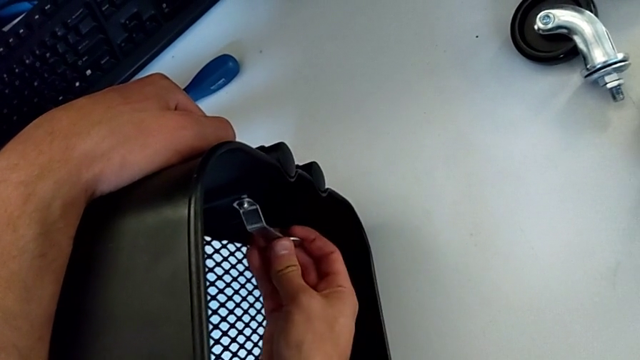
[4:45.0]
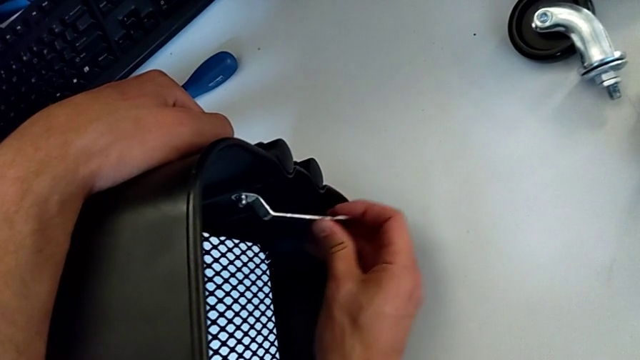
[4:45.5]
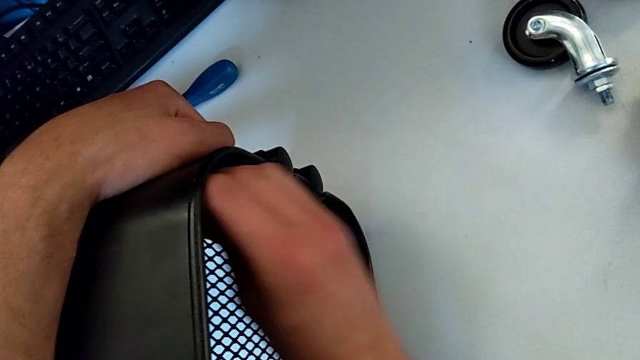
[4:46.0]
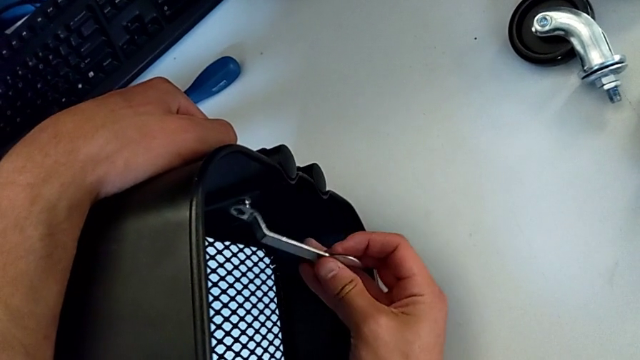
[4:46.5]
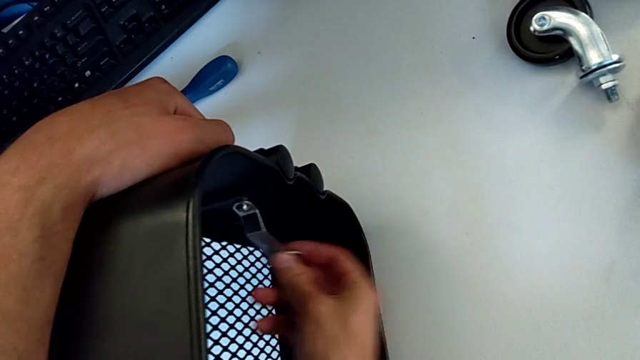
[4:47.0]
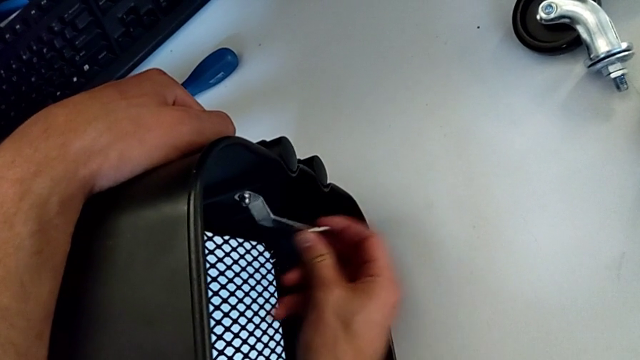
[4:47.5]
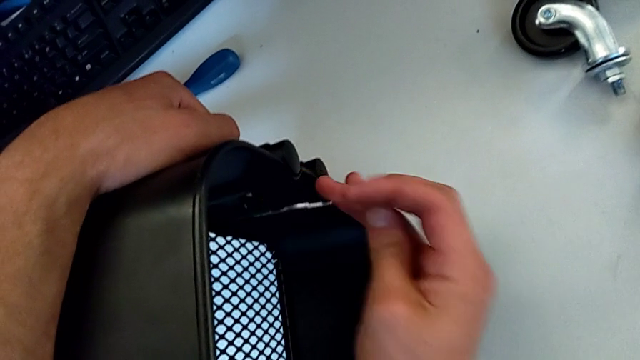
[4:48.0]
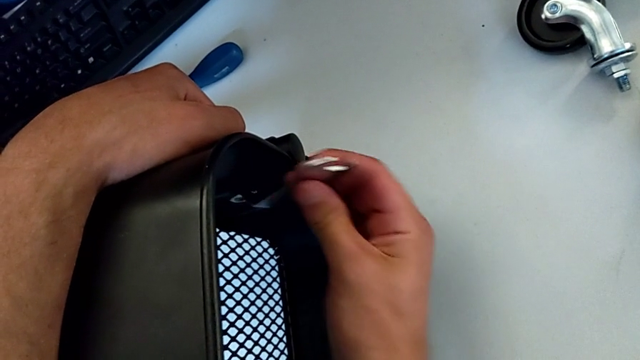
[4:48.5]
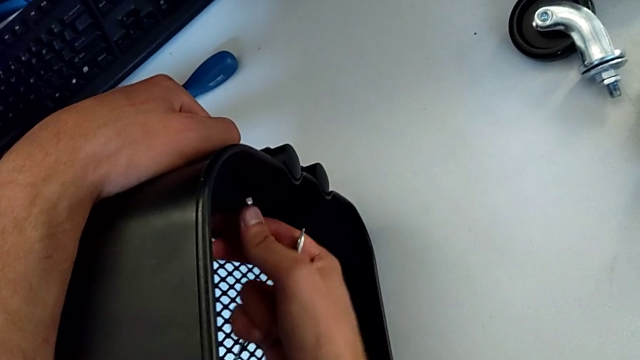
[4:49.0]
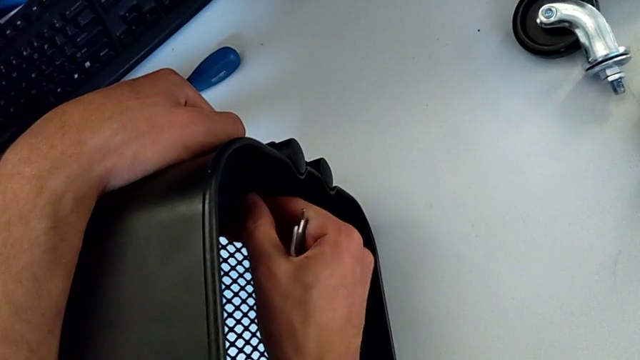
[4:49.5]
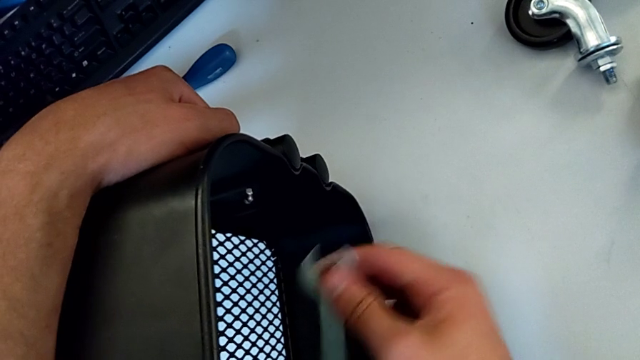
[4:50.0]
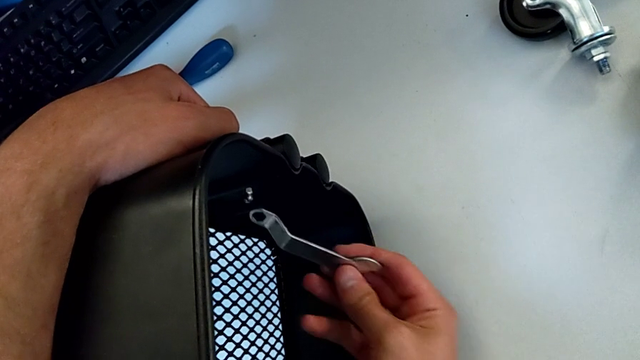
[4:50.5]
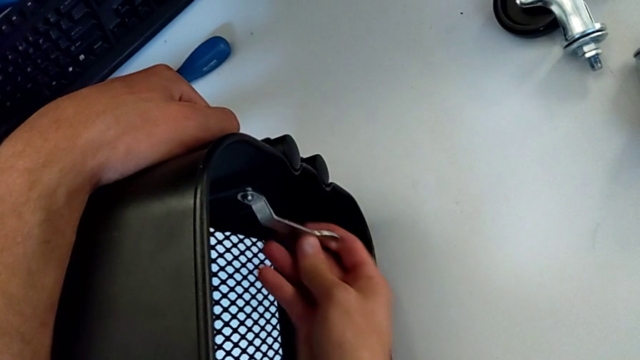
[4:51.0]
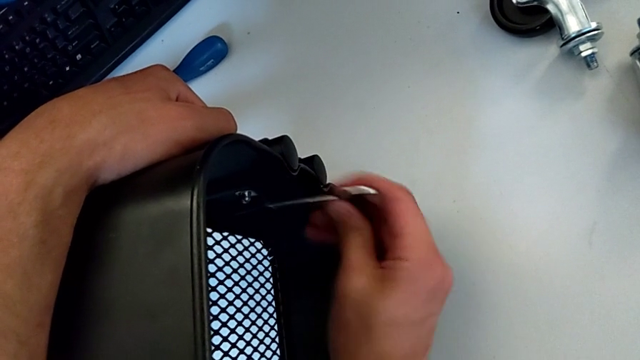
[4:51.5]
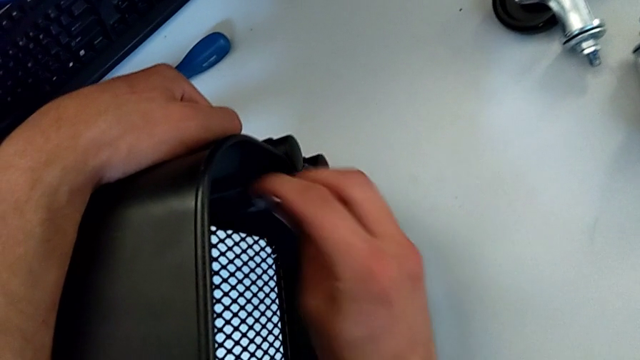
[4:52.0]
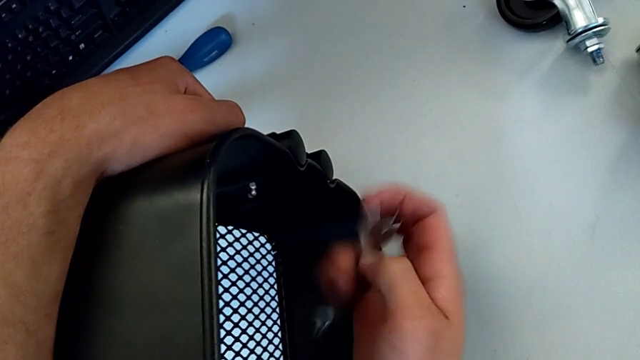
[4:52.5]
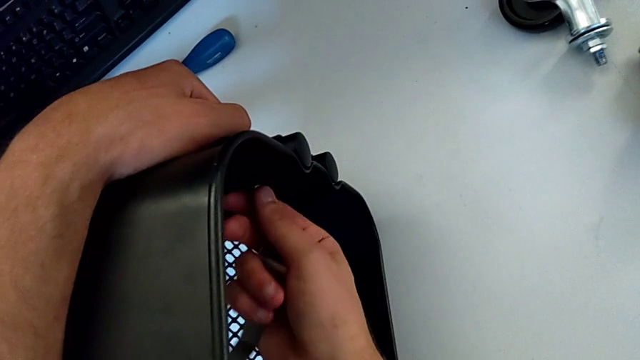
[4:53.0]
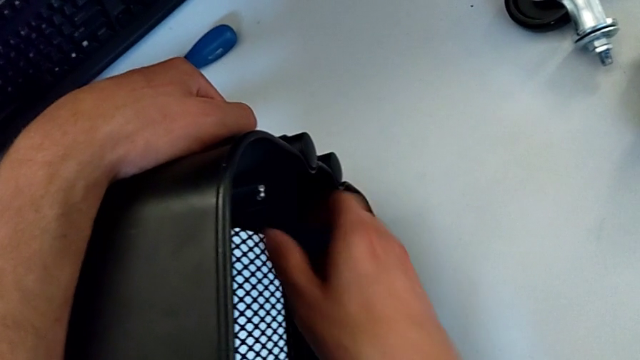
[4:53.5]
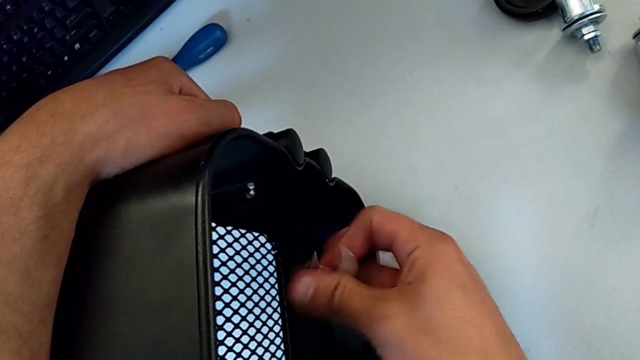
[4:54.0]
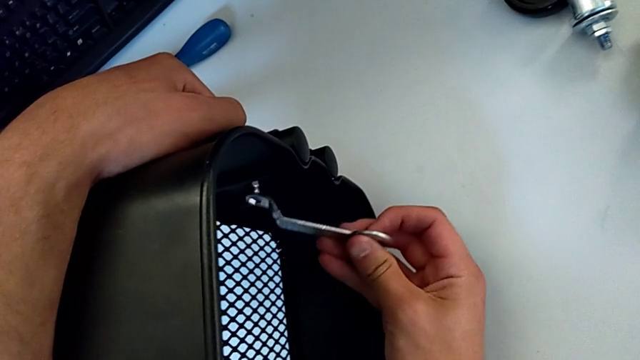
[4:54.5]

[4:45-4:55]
The camera wearer is disassembling the first bolt from the upper tray. They unscrew the hexagon cap nut, withdraw the hexagonal wrench, unscrew the hexagon cap nut, insert the hexagonal wrench, unscrew the hexagon cap nut, withdraw the hexagonal wrench, unscrew the hexagon cap nut and insert the hexagonal wrench.

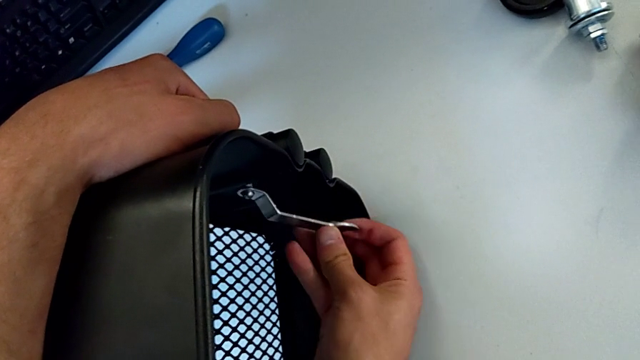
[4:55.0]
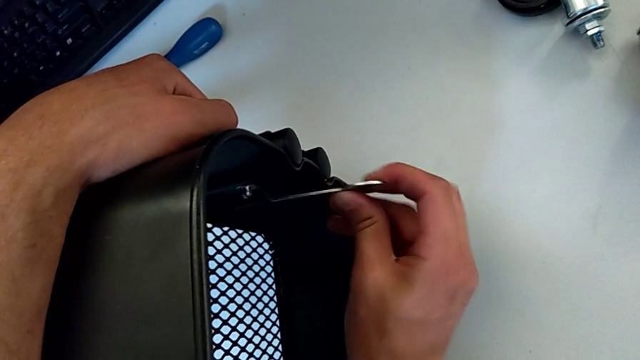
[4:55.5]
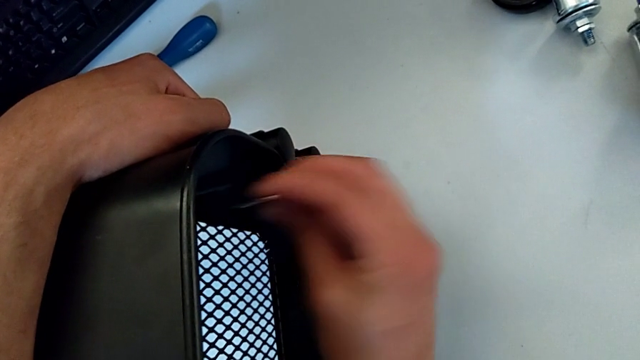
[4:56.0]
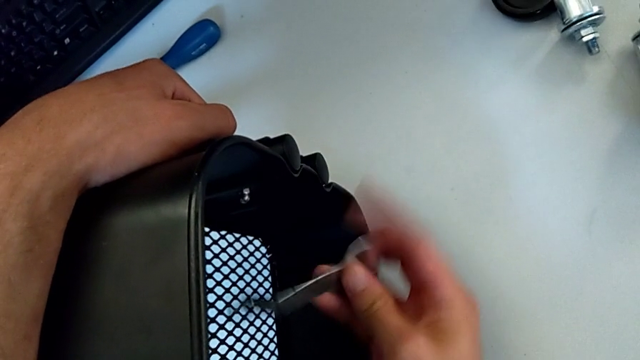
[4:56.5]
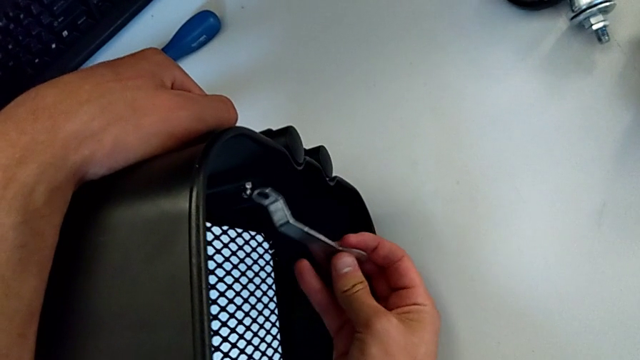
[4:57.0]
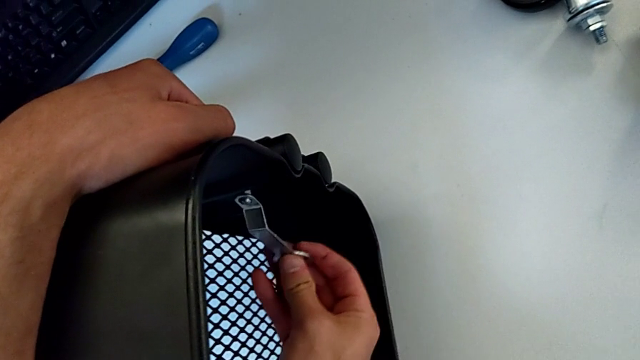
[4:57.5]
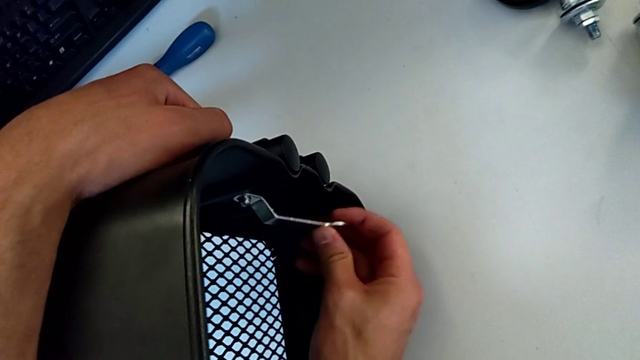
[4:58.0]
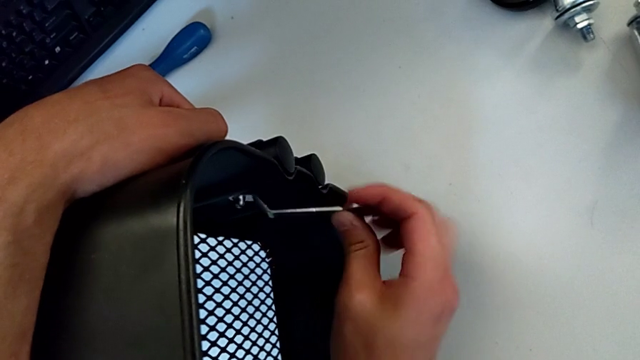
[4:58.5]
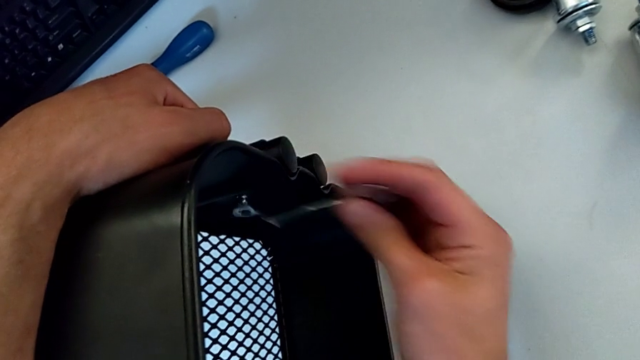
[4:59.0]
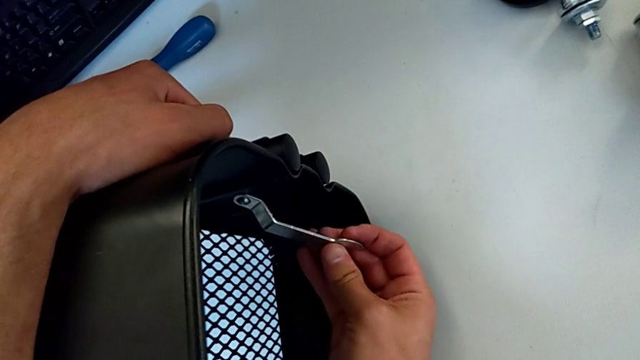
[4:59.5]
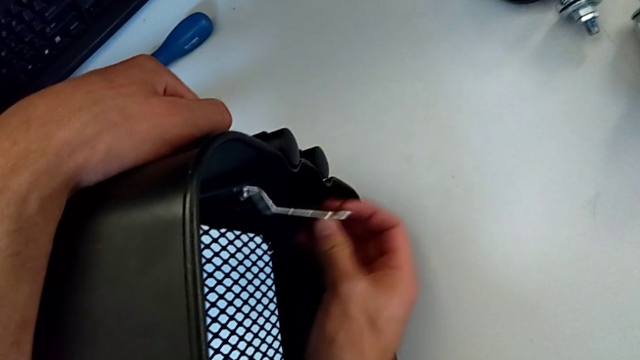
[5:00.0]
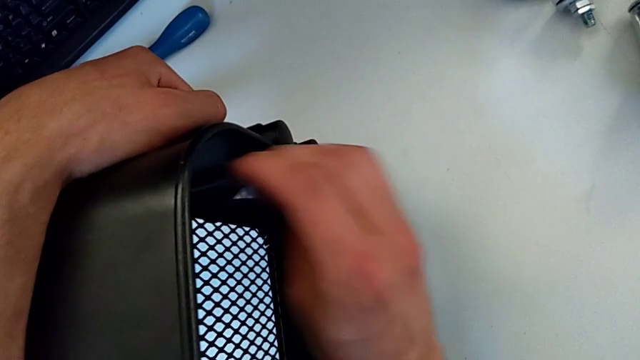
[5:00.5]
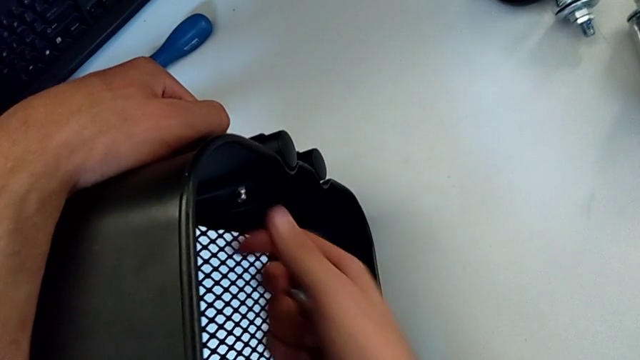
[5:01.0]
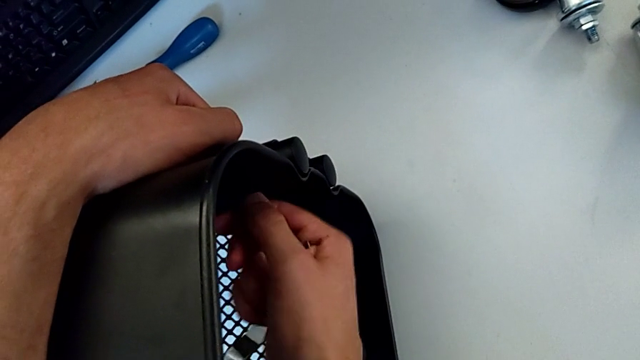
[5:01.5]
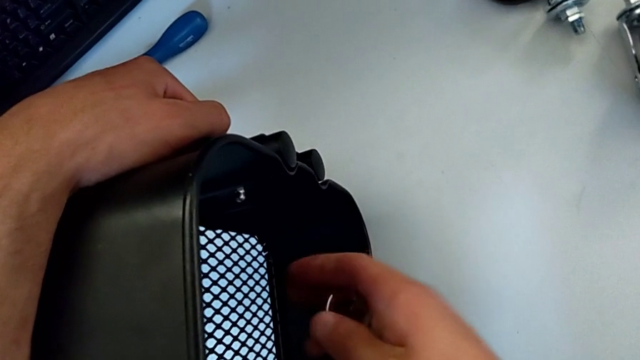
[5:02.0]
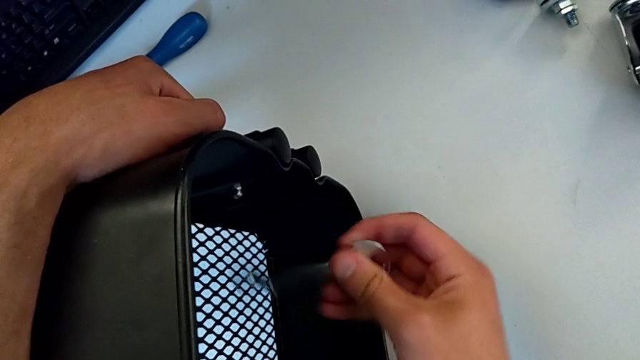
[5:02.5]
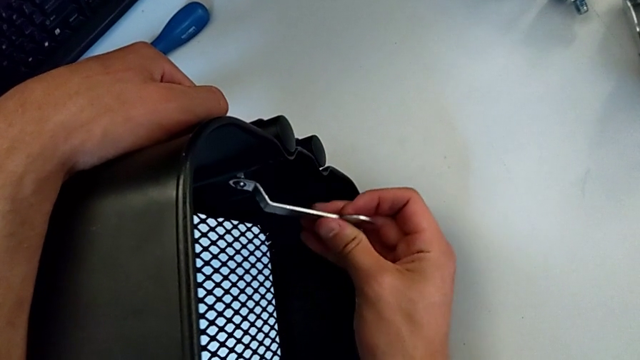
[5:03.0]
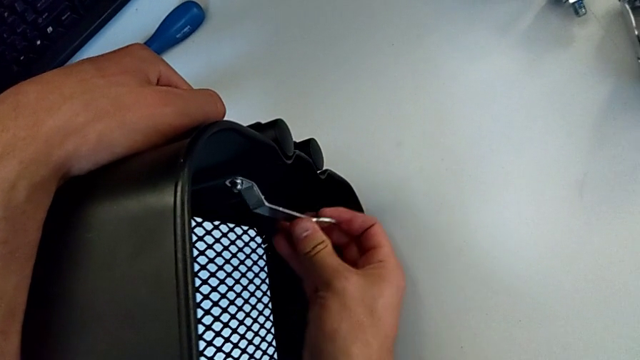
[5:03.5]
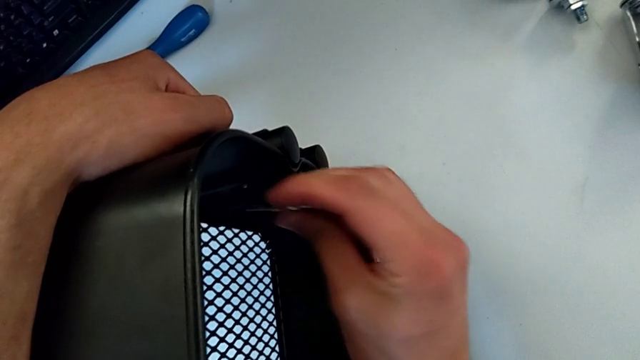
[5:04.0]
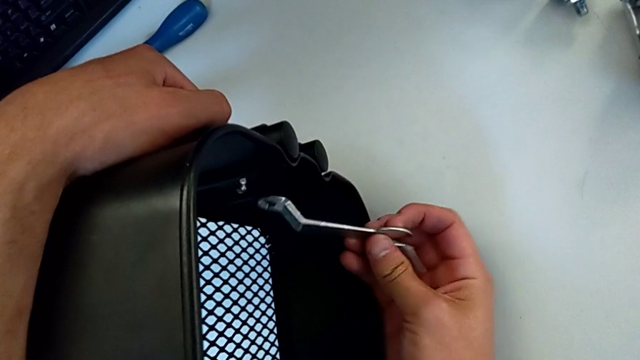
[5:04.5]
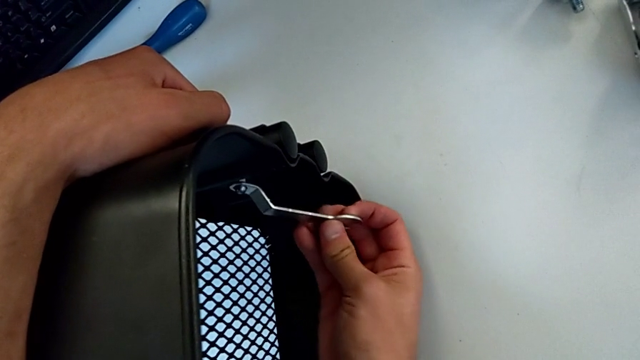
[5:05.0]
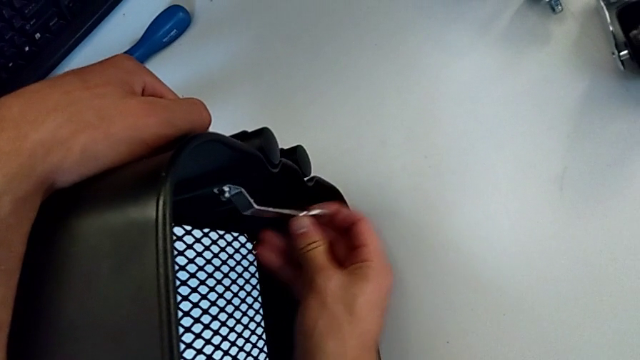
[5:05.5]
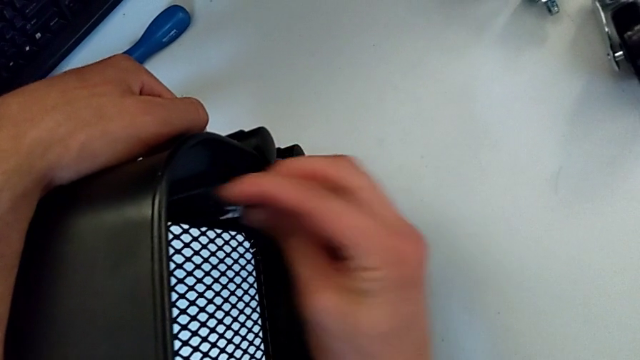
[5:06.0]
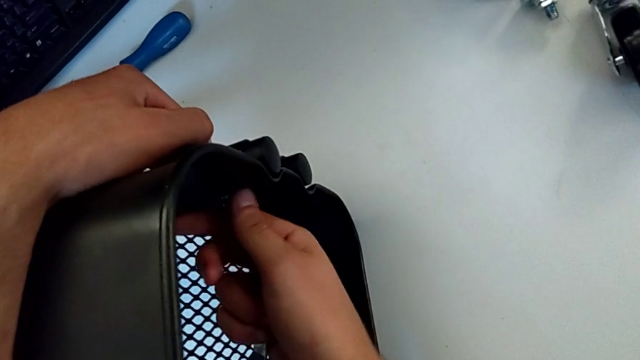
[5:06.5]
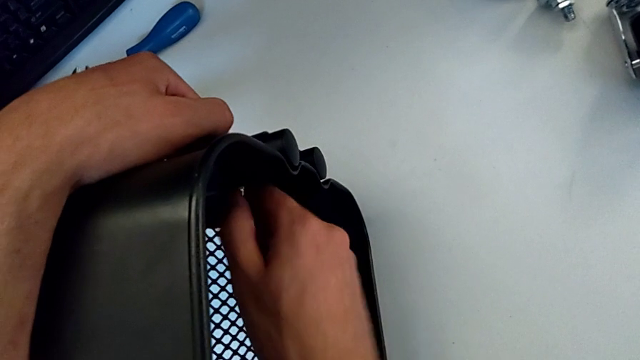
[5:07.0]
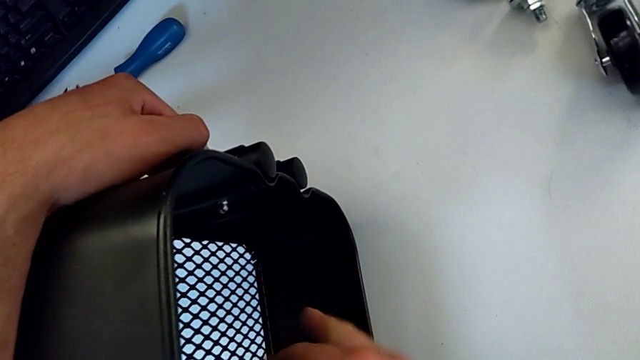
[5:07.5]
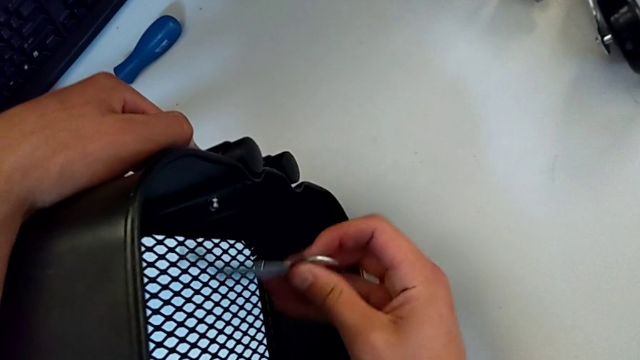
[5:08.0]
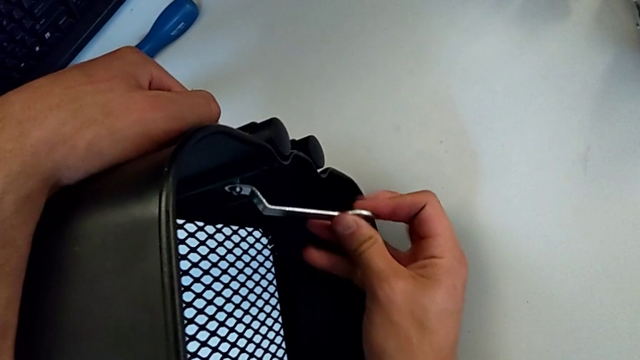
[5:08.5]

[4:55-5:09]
The camera wearer is disassembling the first bolt from the upper tray. They unscrew the hexagon cap nut, withdraw the hexagonal wrench, unscrew the hexagon cap nut, insert the hexagonal wrench, unscrew the hexagon cap nut, withdraw the hexagonal wrench, unscrew the hexagon cap nut and insert the hexagonal wrench.
